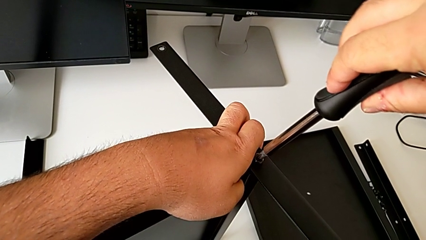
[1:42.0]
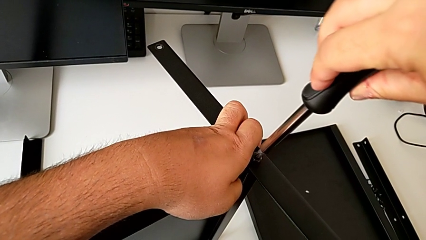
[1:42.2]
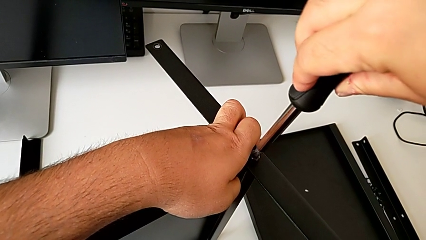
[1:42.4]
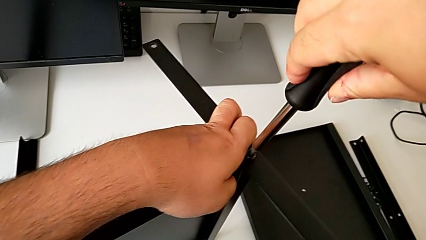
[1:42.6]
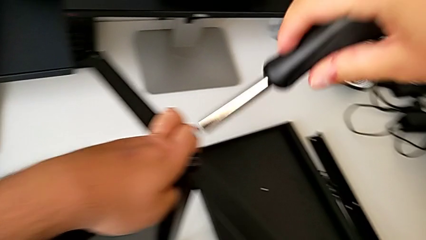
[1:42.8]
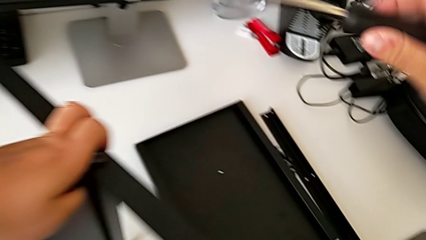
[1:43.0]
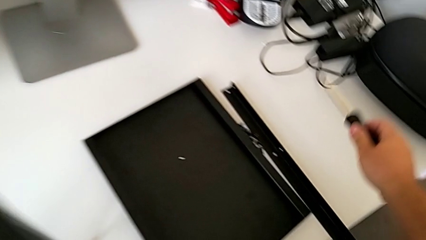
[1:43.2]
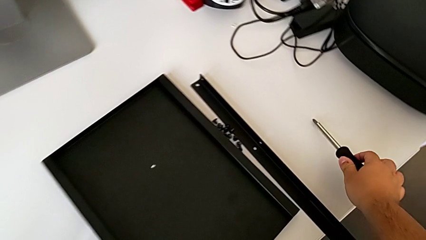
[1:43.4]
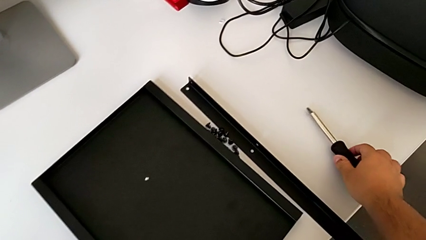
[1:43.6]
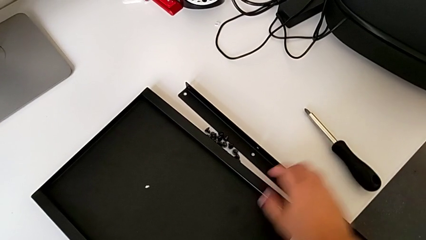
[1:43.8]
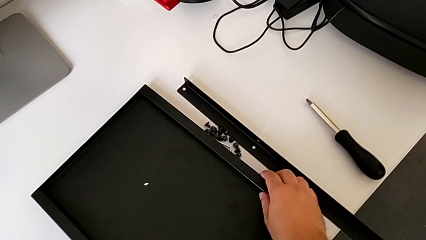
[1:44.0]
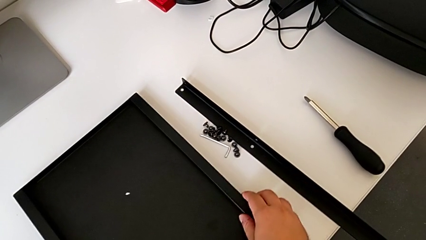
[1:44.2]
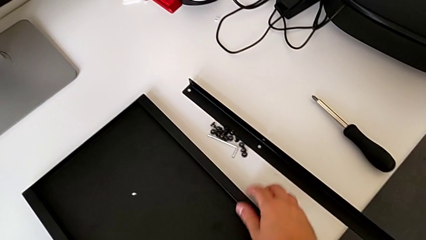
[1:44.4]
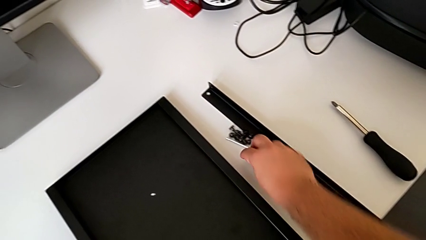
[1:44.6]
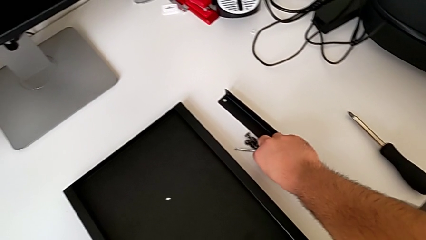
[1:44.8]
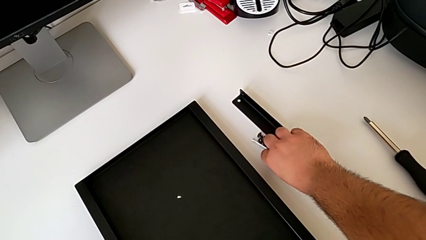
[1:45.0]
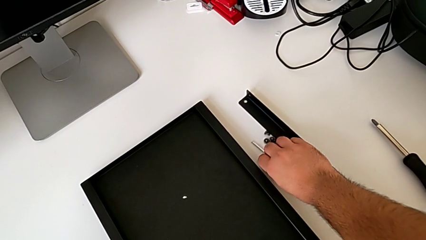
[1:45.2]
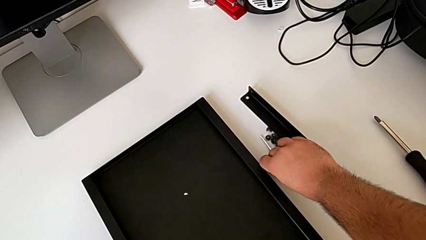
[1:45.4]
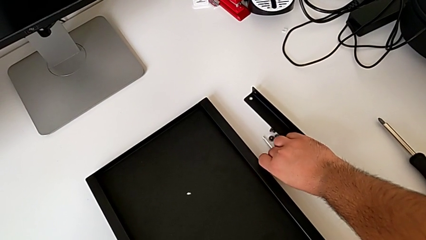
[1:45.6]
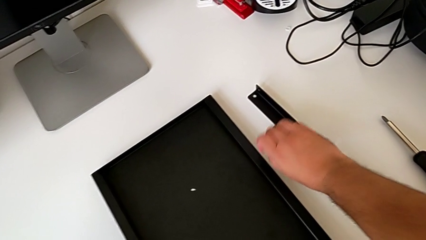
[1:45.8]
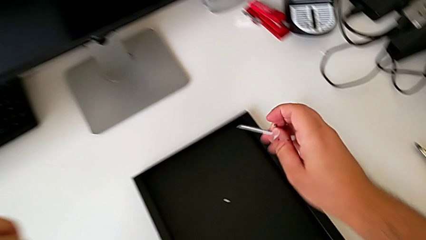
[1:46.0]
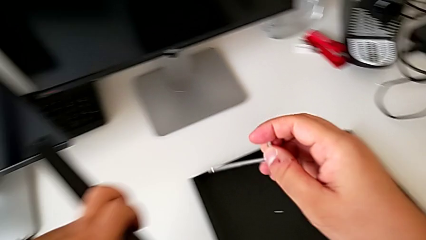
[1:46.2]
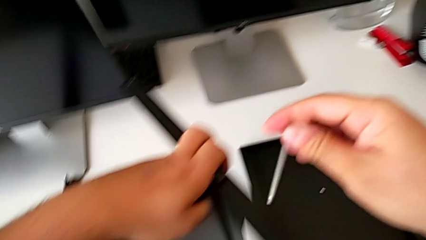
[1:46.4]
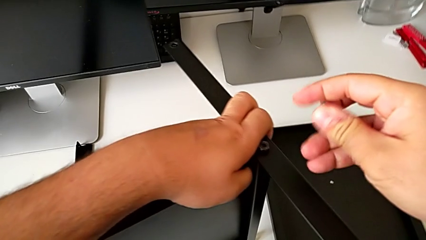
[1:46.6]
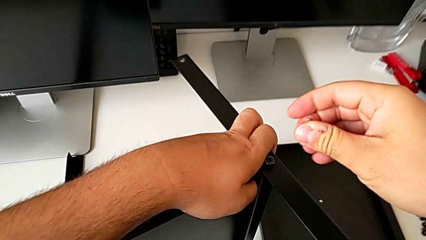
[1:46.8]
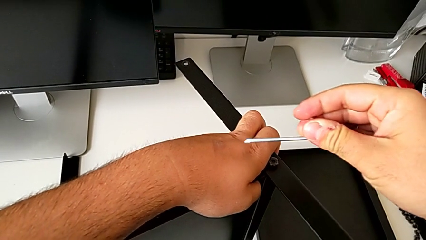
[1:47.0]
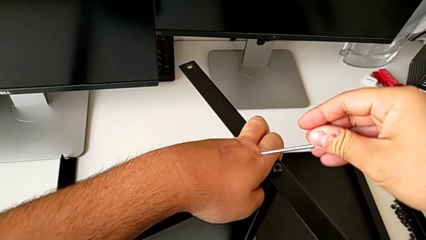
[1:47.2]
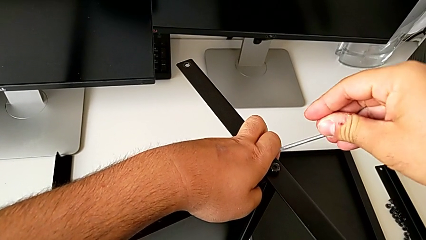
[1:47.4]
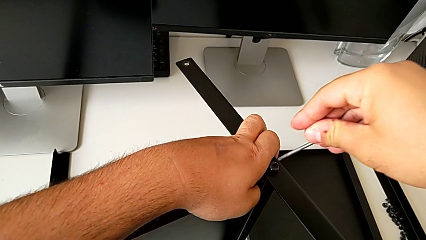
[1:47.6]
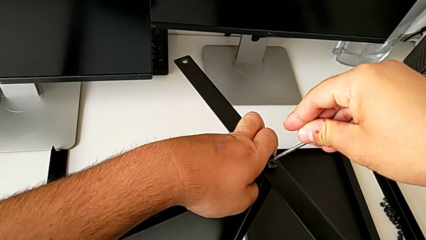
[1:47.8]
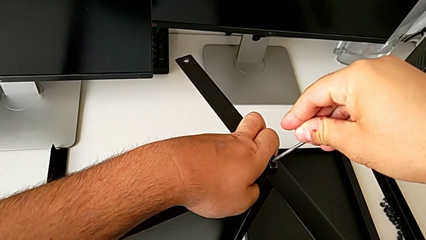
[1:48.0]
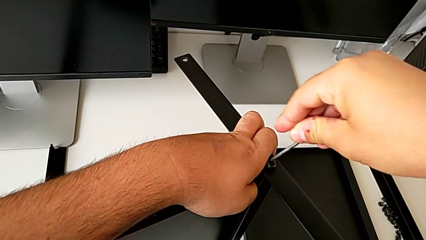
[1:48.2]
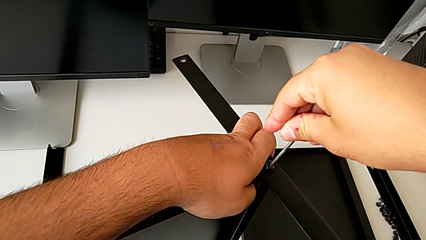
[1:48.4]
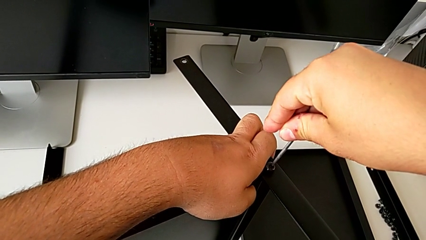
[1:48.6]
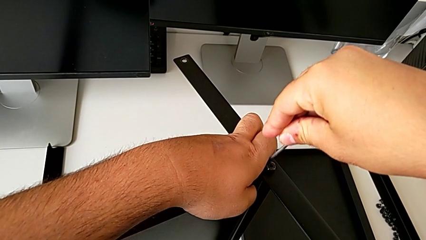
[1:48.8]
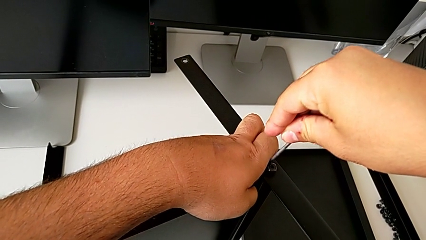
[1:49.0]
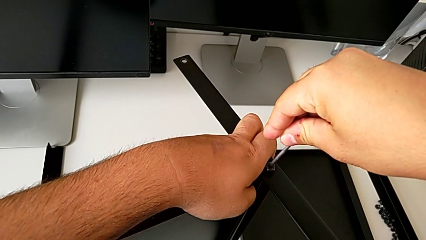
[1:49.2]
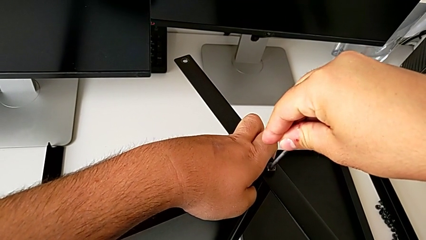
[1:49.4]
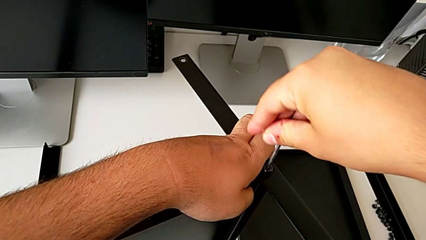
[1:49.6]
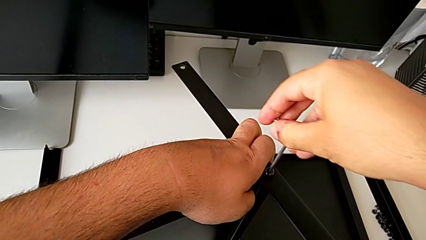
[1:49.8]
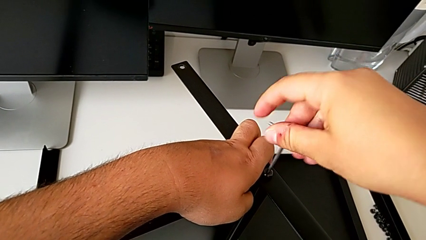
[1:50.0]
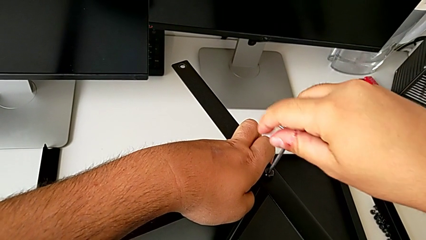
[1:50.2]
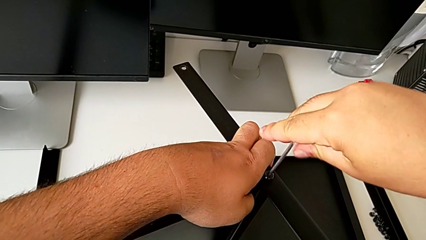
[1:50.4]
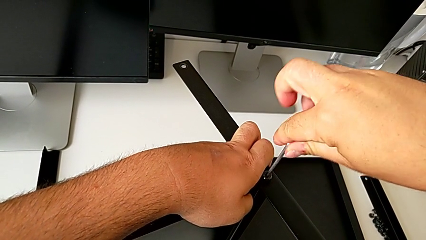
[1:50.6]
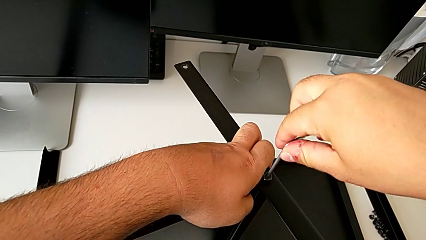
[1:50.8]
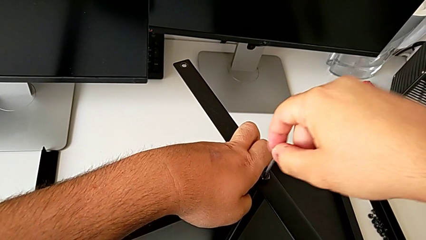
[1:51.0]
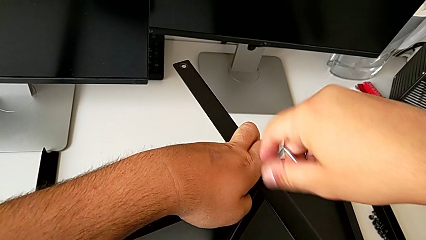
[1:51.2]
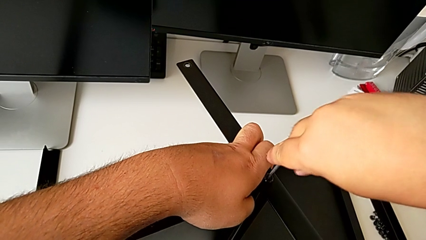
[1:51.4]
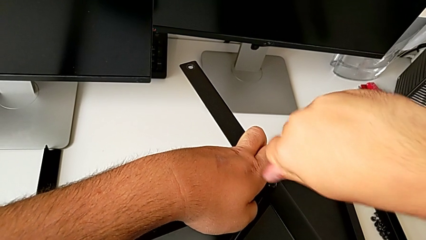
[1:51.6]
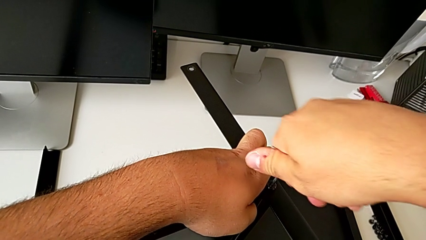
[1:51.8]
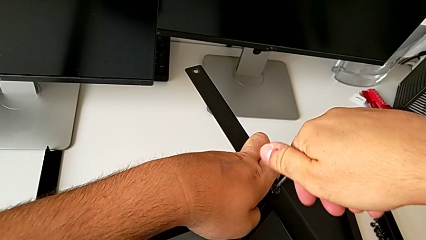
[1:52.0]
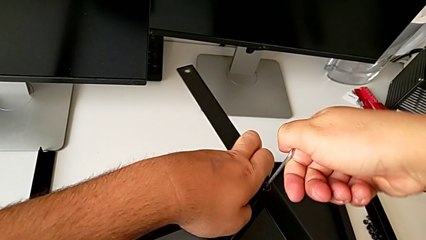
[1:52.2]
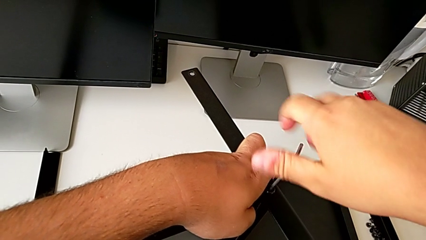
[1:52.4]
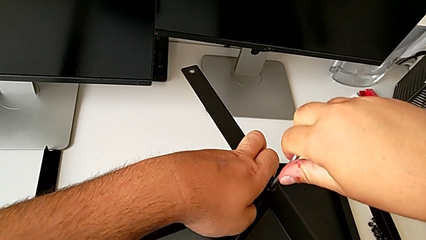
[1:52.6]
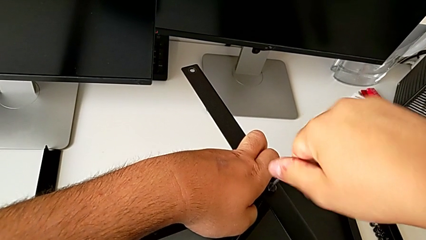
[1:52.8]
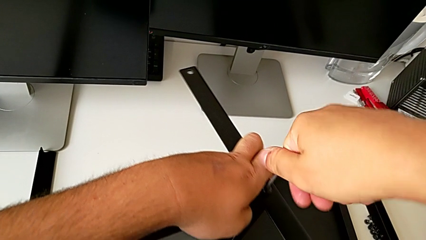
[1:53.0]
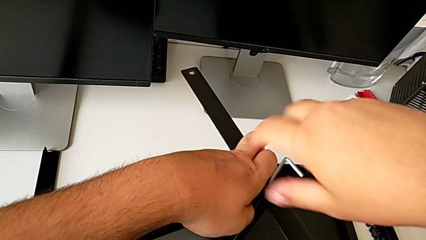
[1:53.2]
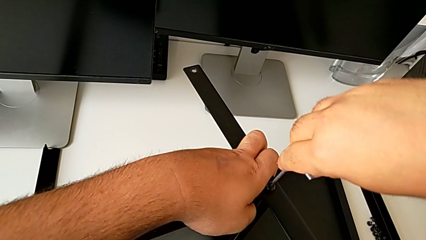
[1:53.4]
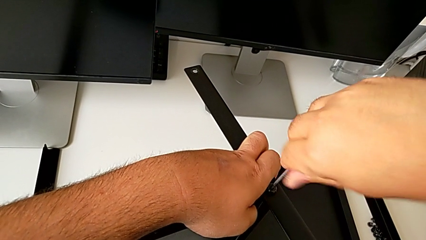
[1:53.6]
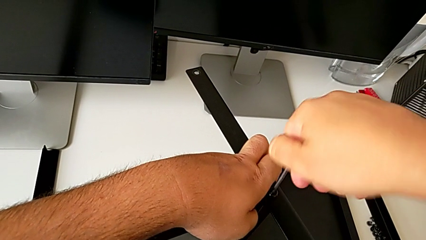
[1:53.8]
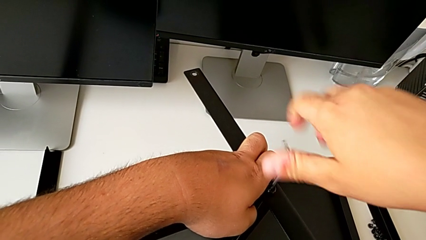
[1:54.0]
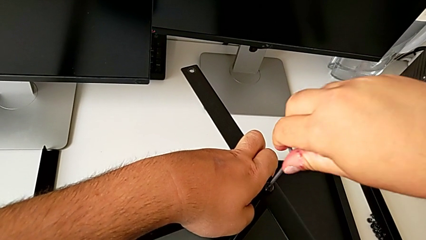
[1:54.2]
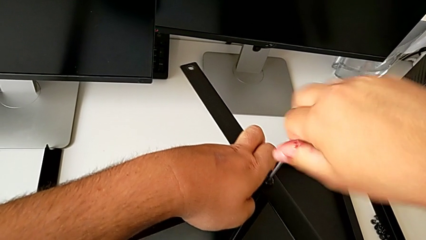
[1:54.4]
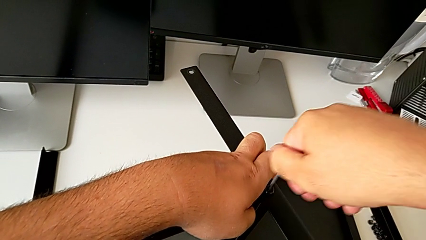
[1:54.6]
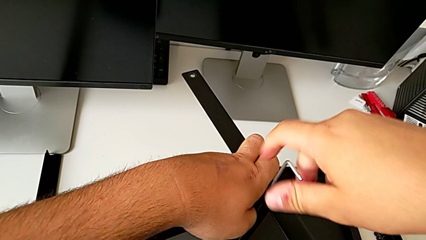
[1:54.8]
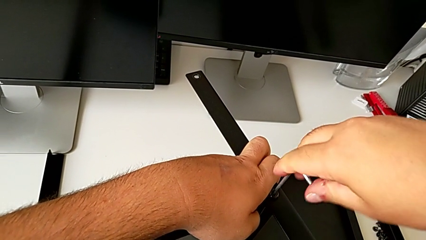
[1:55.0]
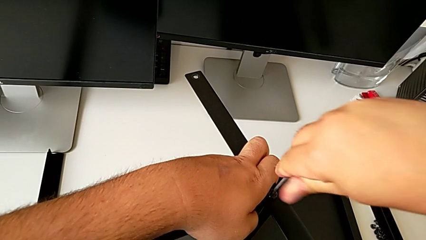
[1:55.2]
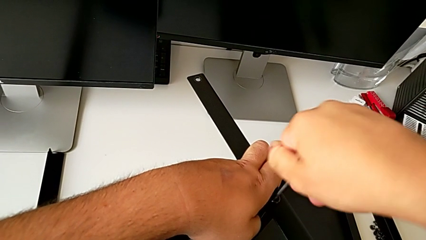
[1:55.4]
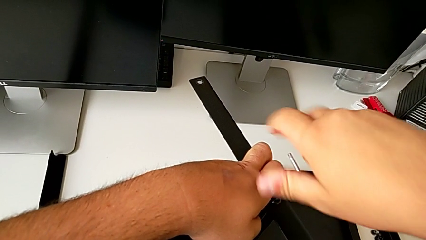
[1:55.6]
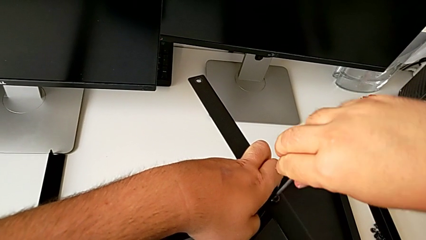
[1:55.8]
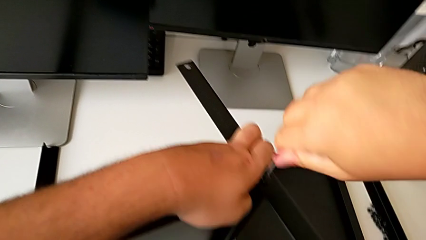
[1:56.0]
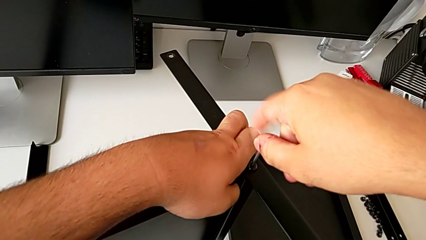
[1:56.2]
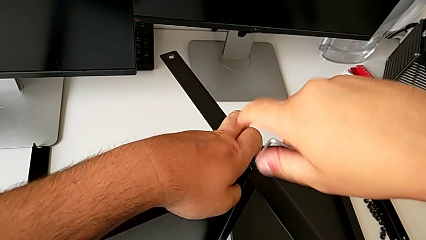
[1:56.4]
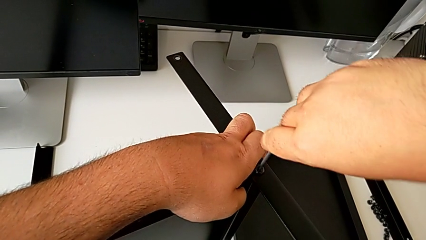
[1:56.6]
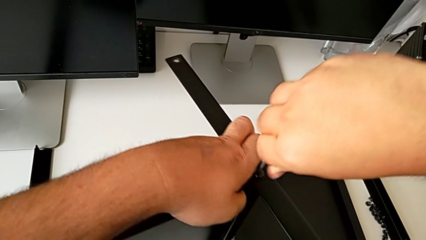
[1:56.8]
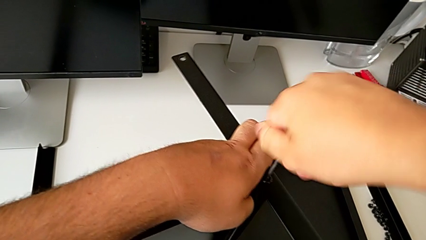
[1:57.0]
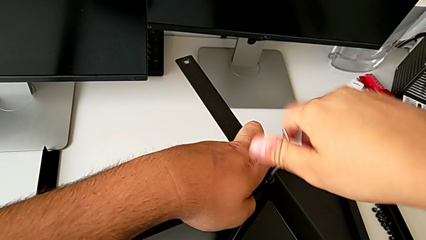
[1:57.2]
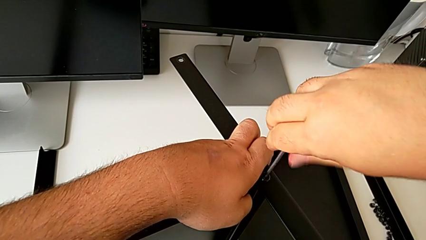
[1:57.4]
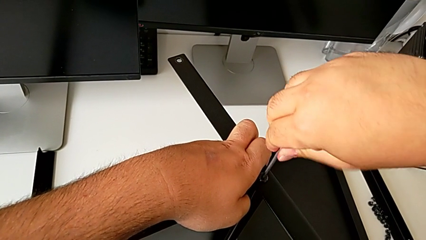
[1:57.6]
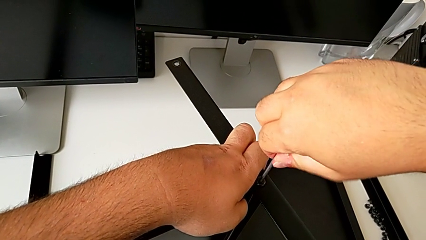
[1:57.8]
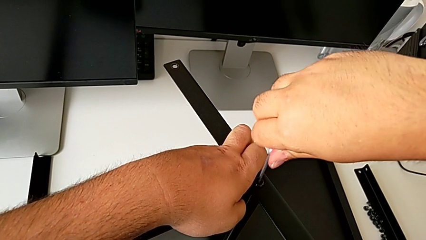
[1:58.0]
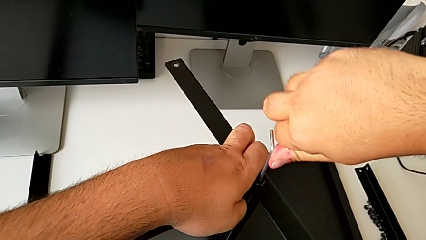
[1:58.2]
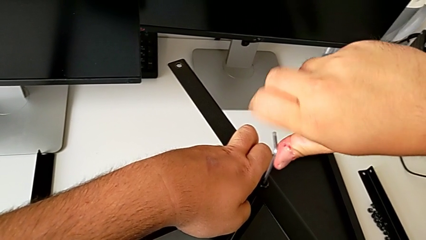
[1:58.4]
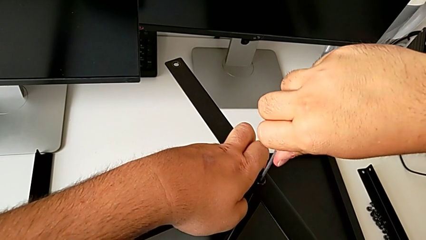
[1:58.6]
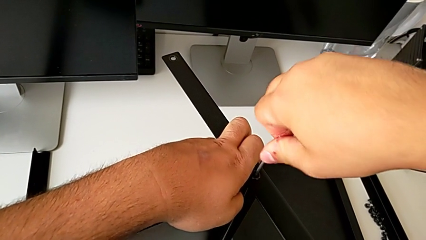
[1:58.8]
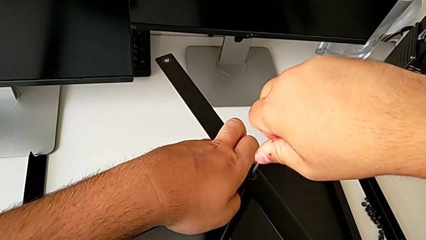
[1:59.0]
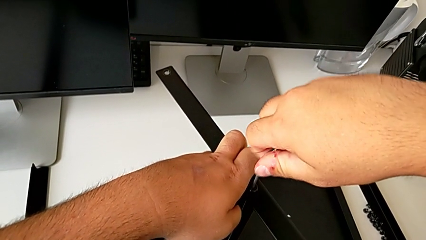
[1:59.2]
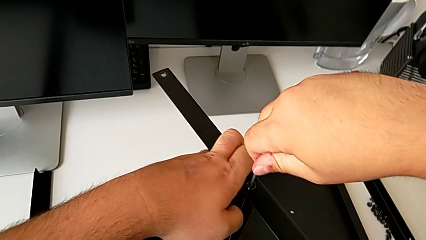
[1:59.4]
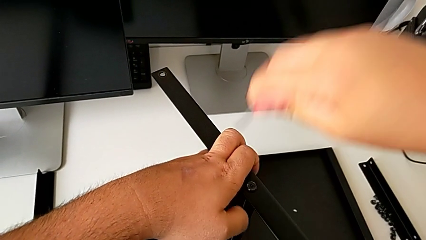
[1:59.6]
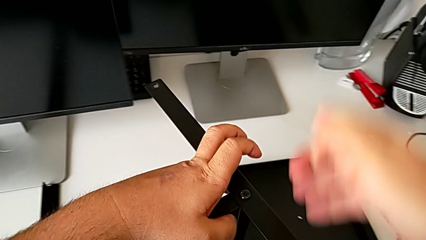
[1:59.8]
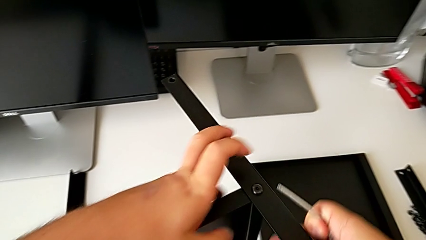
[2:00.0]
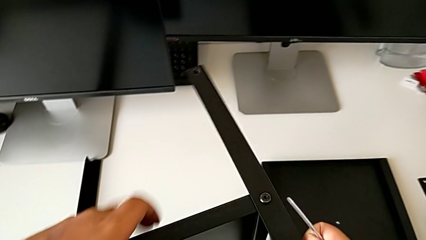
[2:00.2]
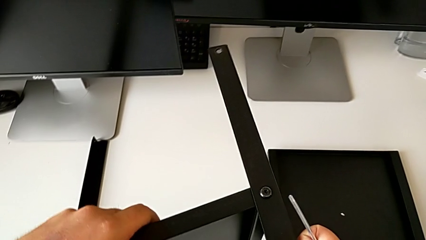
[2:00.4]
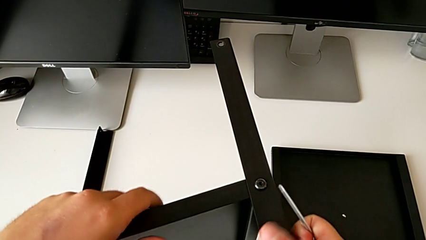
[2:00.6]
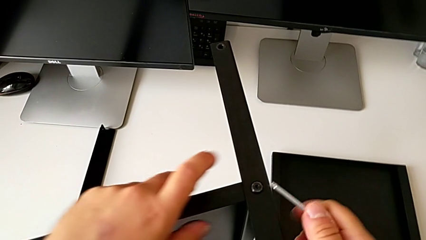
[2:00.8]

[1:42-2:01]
The camera wearer is assembling the first leg of the shelf. They screw the hex socket head, place the screwdriver, grab the tray, grab the Allen wrench and screw the first hex socket head.
